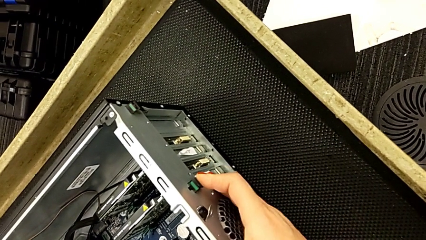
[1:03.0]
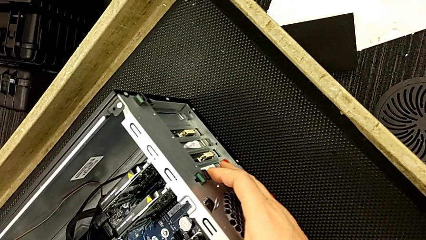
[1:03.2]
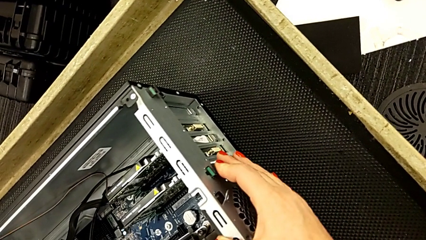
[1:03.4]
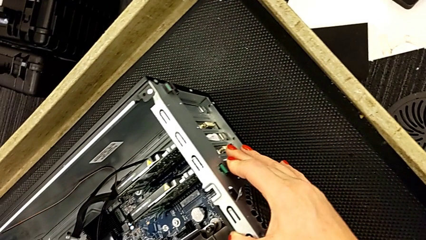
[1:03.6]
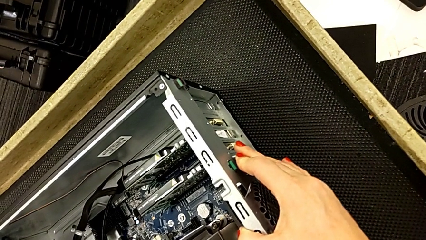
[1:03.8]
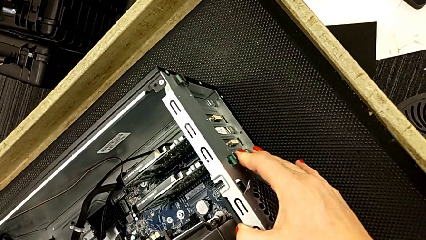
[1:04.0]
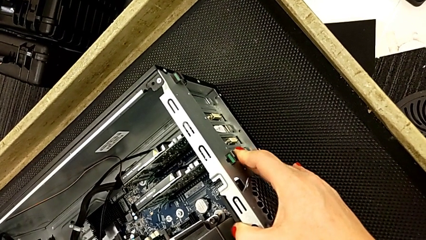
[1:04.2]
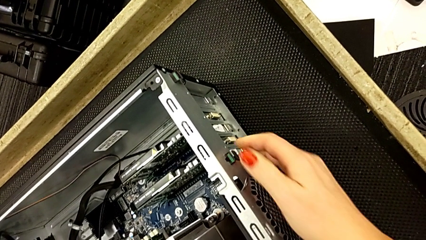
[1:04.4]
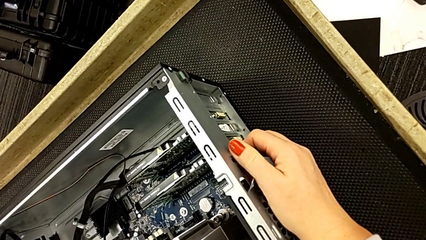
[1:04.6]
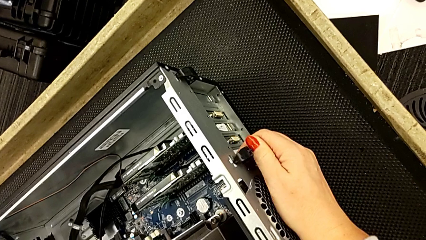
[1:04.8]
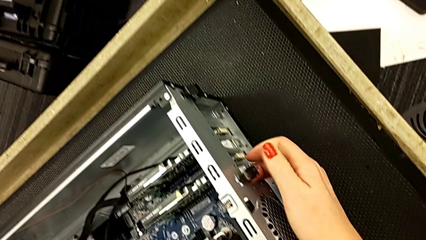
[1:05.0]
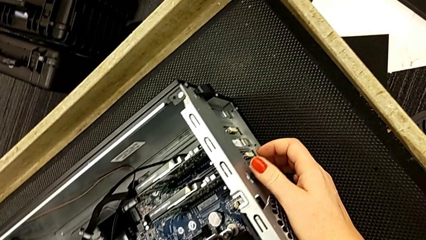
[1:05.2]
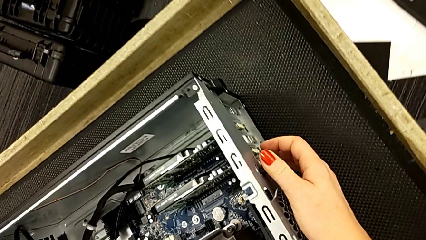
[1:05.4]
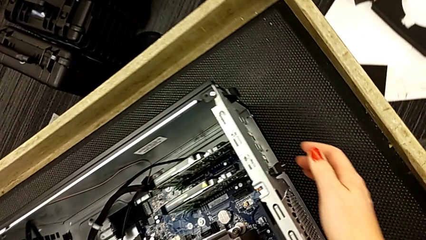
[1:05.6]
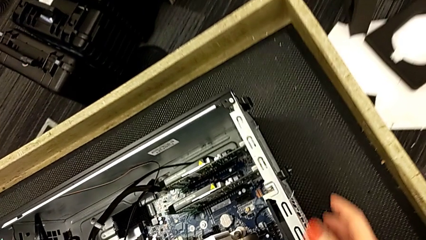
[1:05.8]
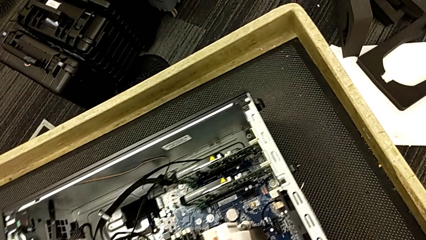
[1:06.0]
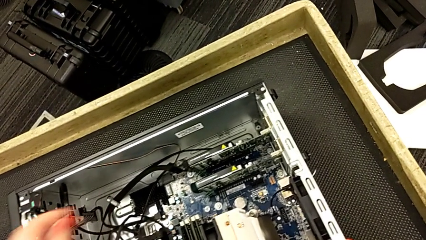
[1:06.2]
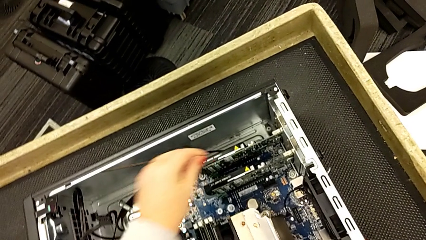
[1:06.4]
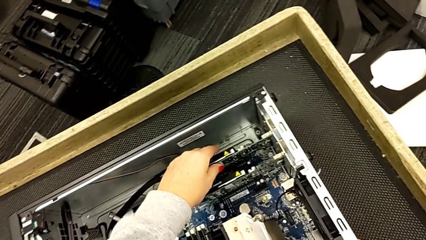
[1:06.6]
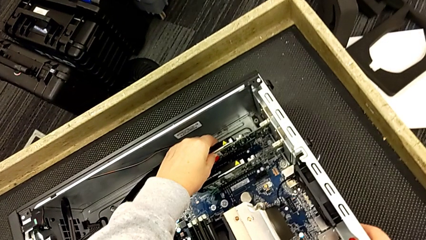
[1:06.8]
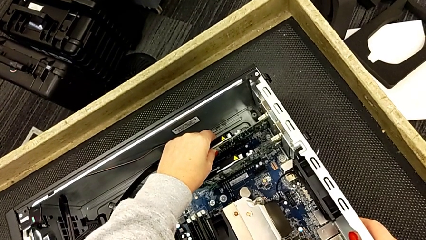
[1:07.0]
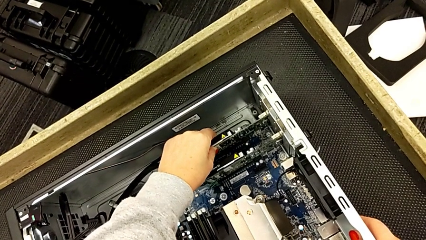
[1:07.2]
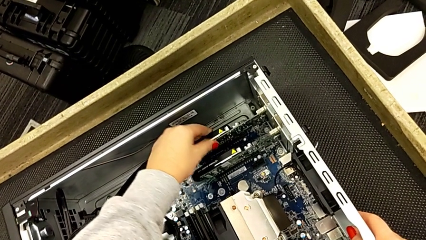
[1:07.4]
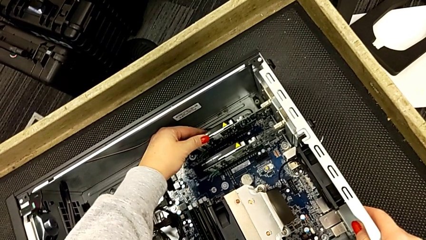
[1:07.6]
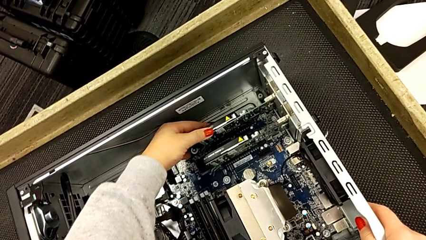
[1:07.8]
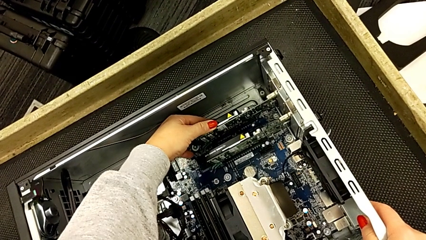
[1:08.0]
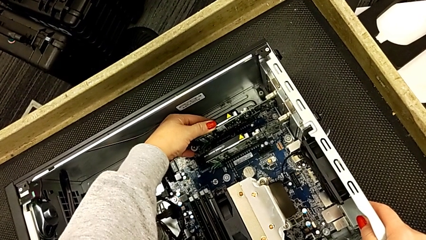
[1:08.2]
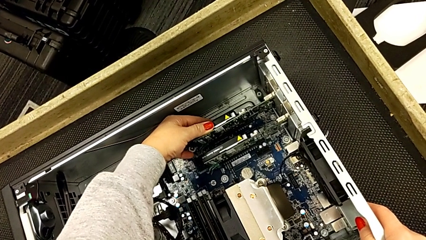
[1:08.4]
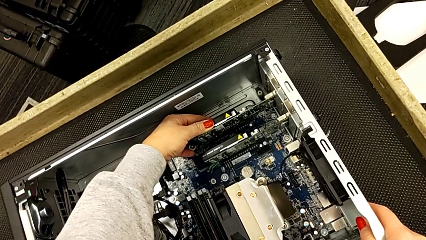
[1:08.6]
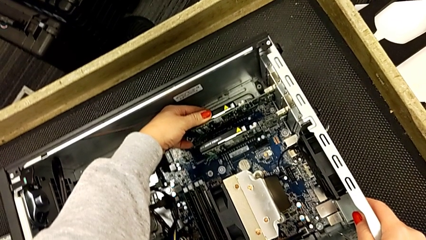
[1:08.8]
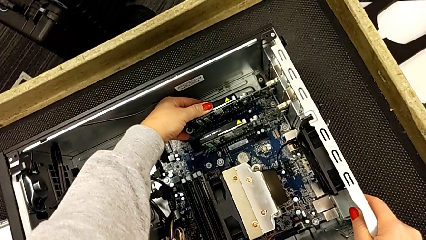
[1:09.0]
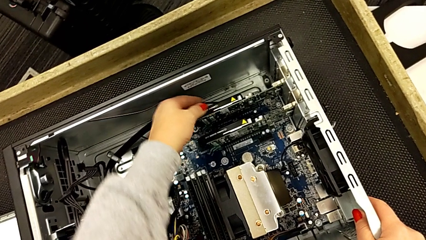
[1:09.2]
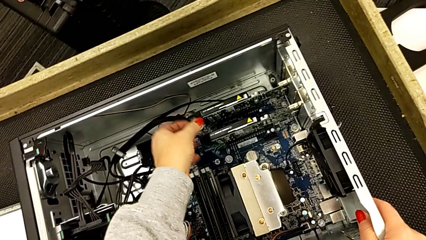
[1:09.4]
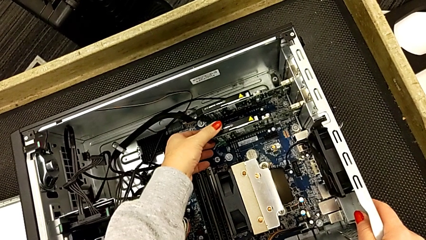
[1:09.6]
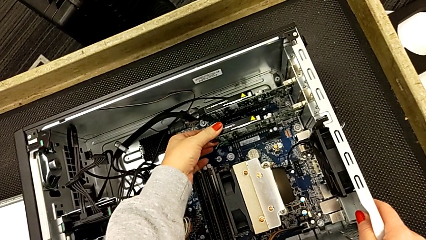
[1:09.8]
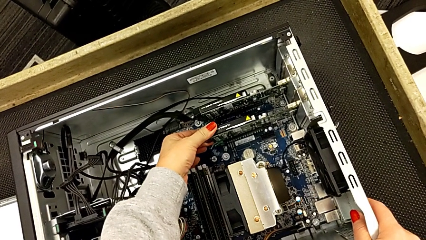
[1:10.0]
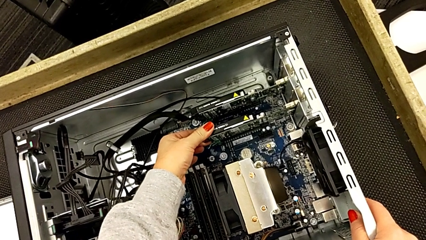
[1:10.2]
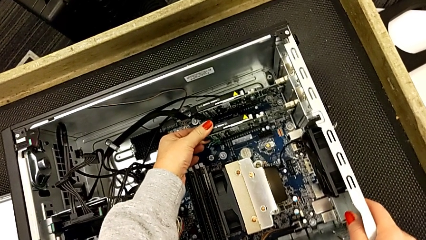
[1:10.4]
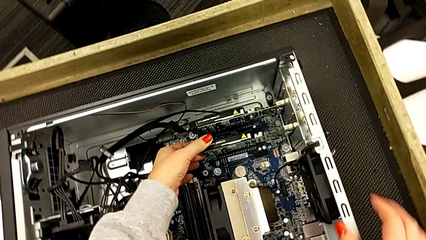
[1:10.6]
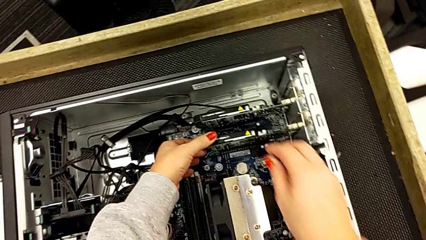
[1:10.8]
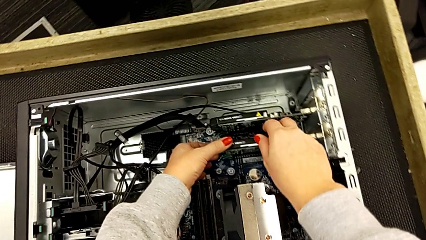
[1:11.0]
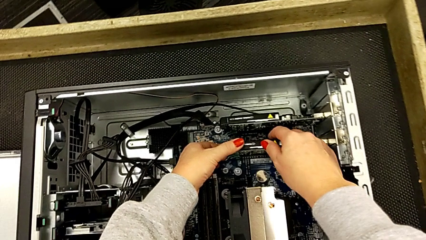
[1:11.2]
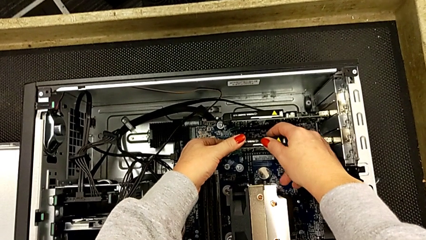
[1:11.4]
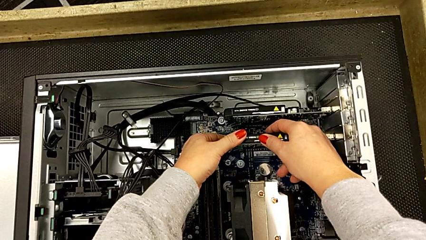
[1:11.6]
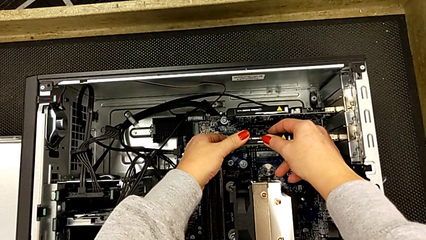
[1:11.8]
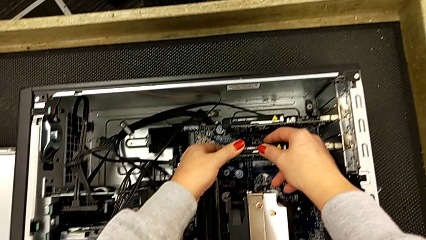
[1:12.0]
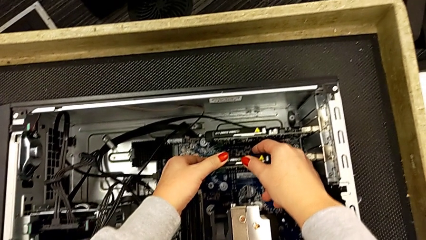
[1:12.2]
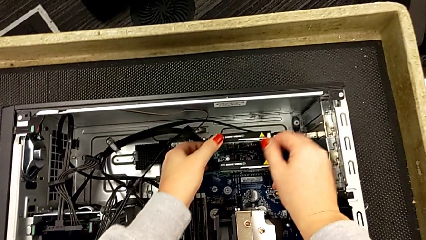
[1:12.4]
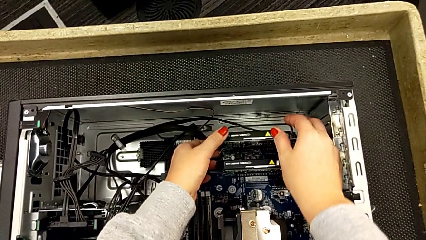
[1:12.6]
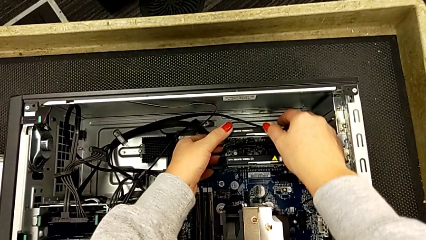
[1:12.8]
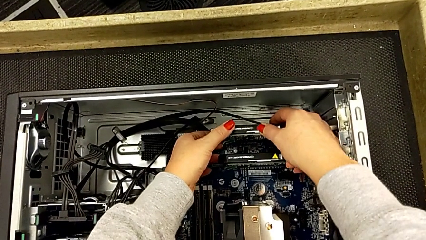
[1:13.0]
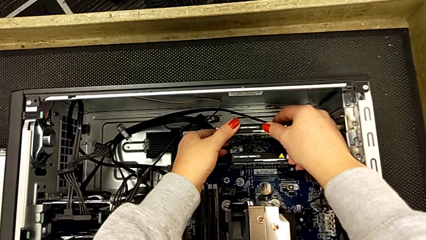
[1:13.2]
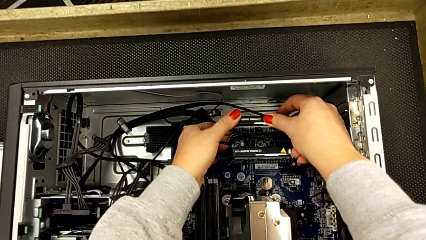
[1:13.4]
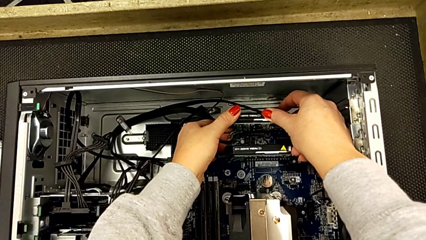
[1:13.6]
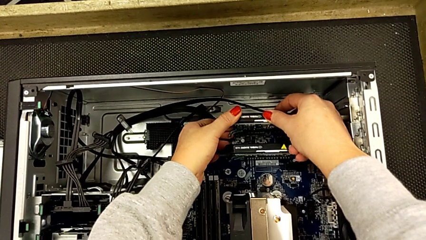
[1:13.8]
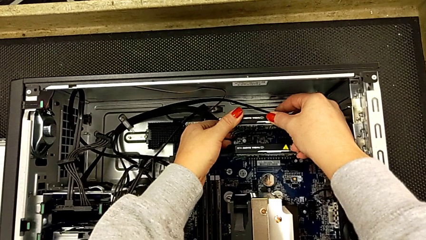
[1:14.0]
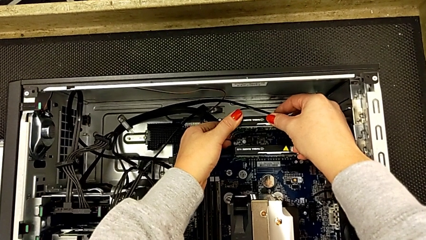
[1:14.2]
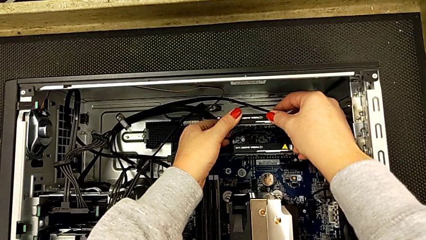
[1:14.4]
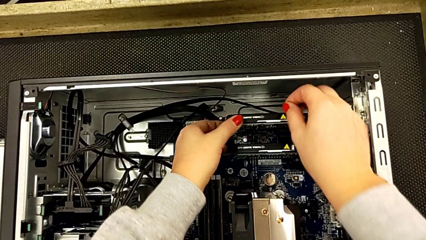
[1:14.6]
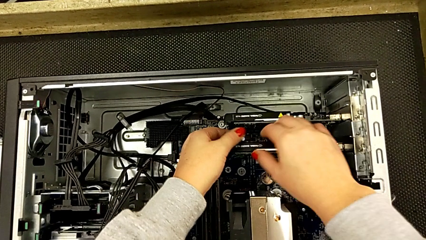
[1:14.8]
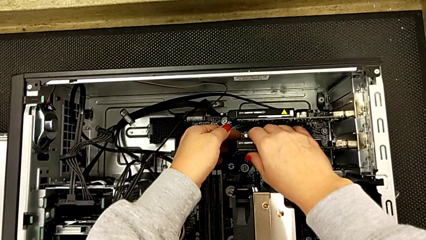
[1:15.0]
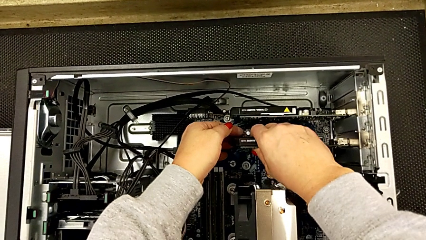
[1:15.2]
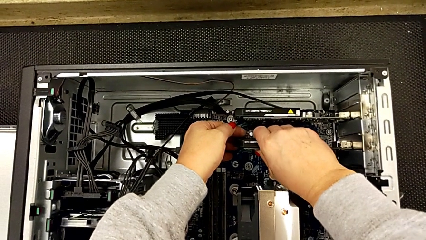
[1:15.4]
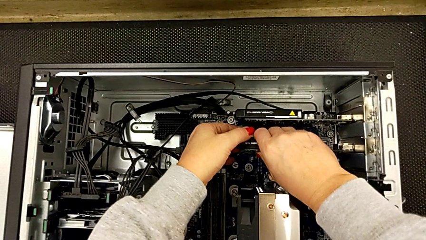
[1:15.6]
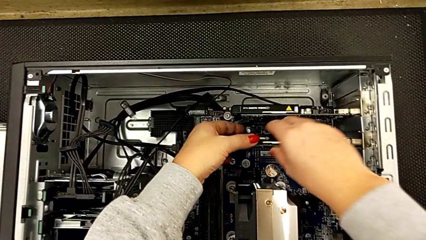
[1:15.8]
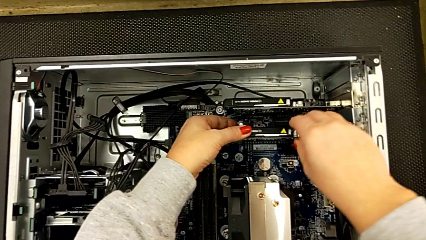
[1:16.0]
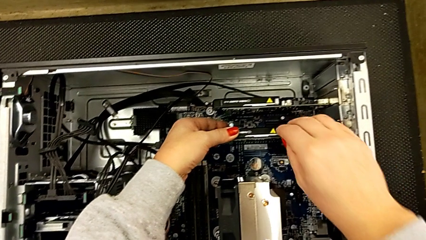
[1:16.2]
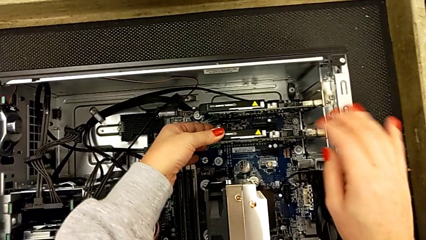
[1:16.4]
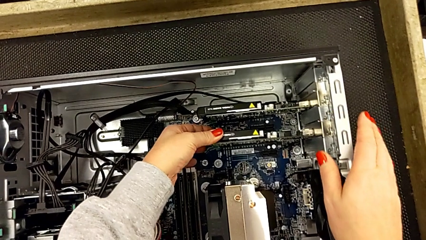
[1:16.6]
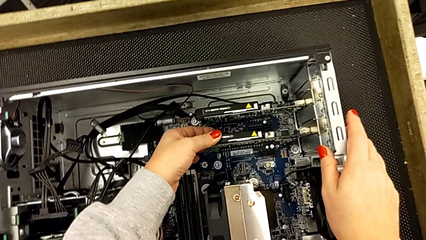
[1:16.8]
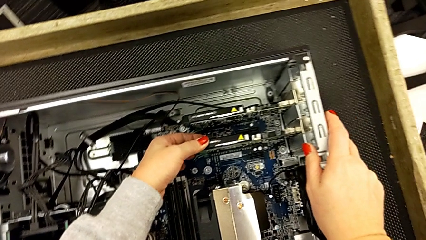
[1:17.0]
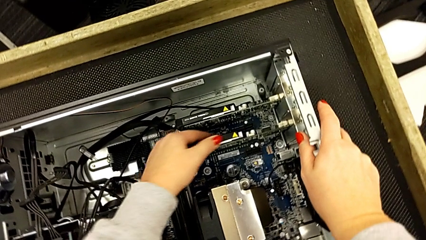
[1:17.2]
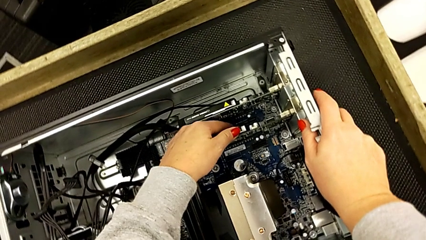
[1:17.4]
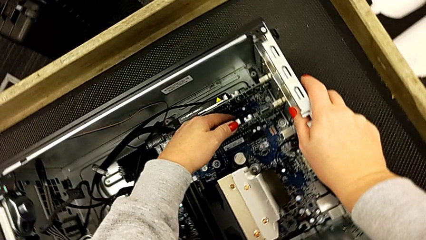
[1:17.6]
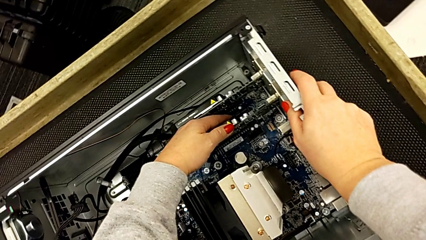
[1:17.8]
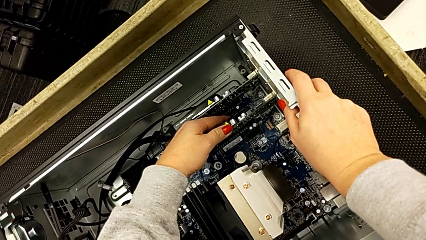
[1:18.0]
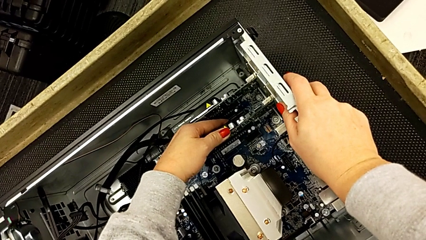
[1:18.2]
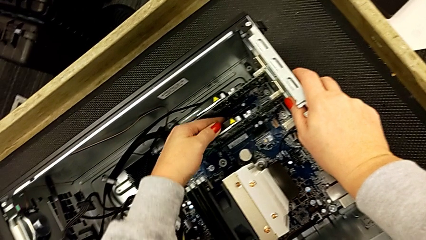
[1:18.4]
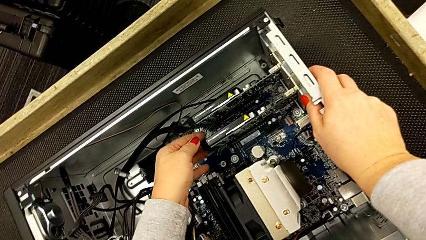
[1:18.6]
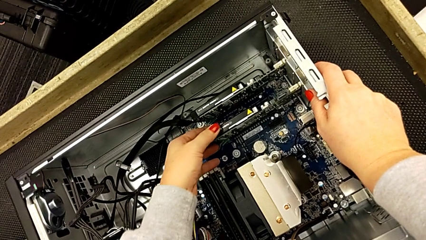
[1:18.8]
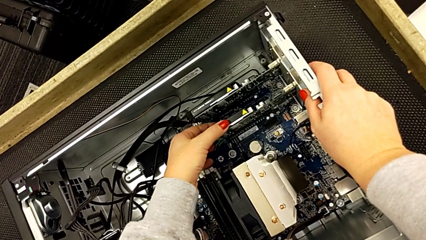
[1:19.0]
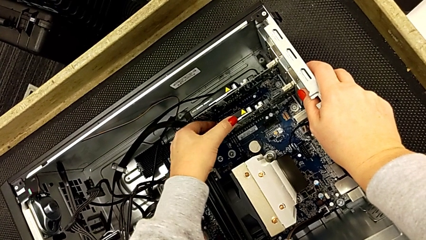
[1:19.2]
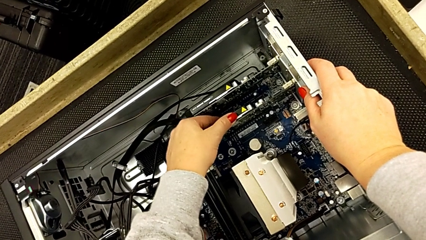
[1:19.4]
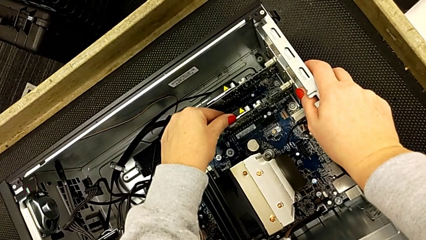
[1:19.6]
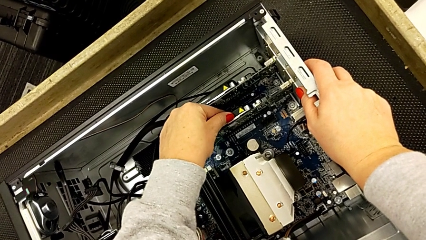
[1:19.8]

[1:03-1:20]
The camera wearer is inspecting the graphic cards inside the computer tower. They pull the green button, grab the graphic card and touch it.
